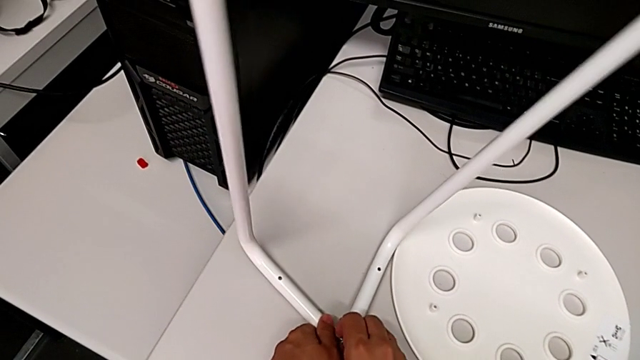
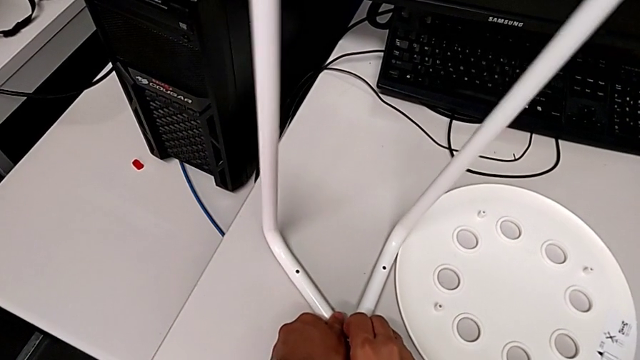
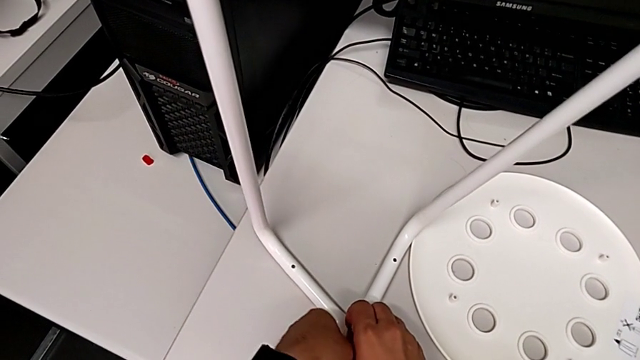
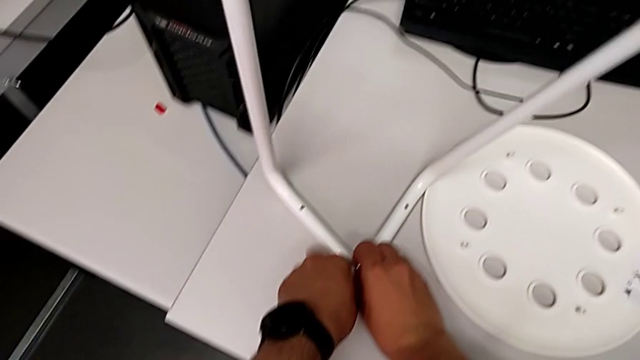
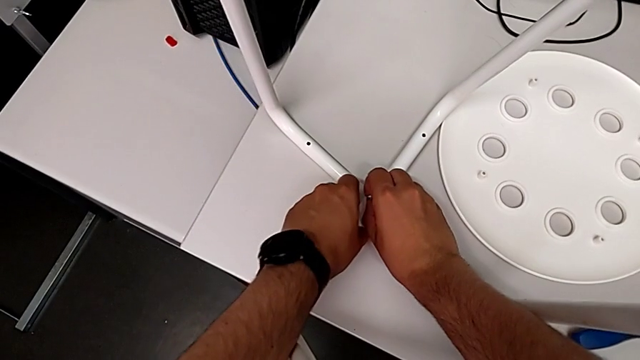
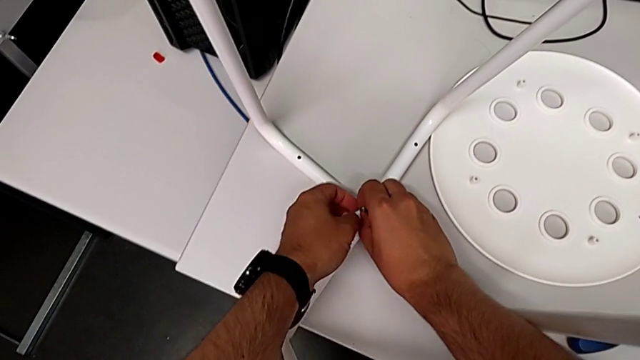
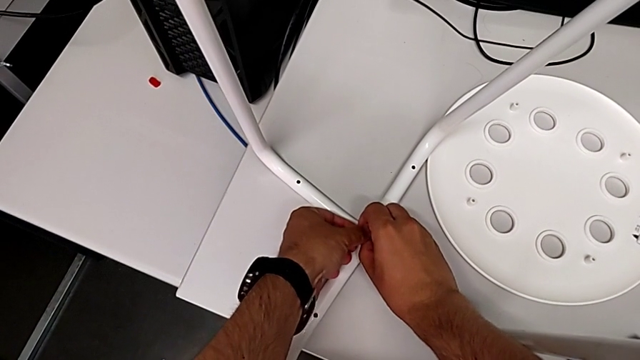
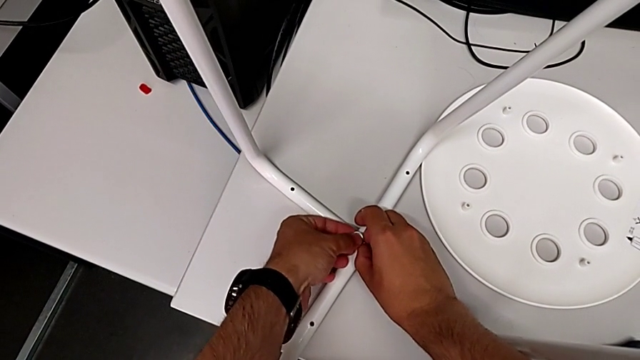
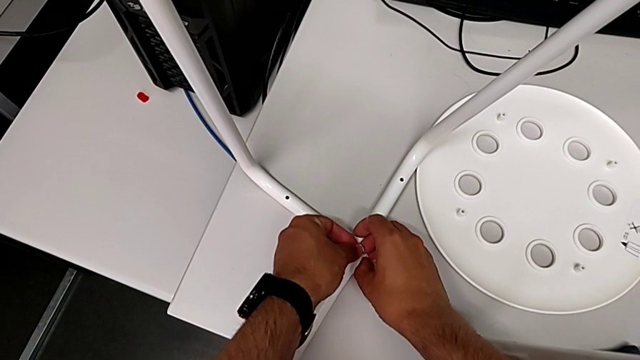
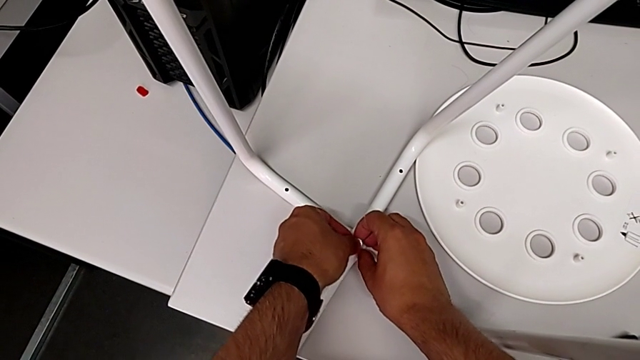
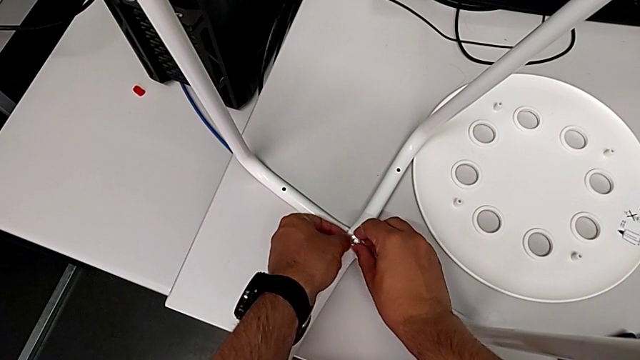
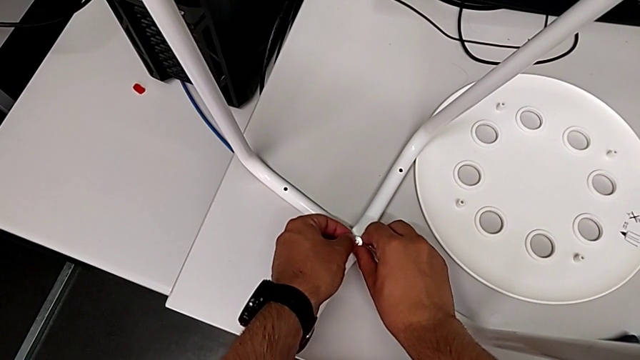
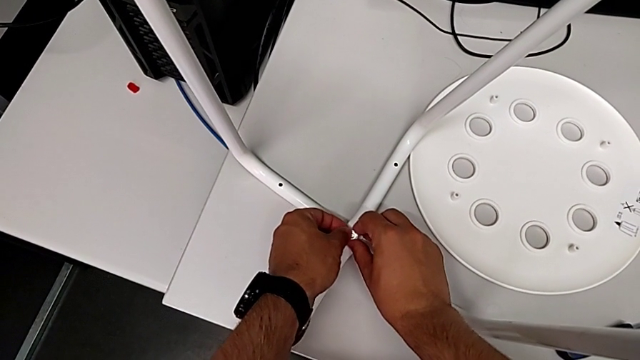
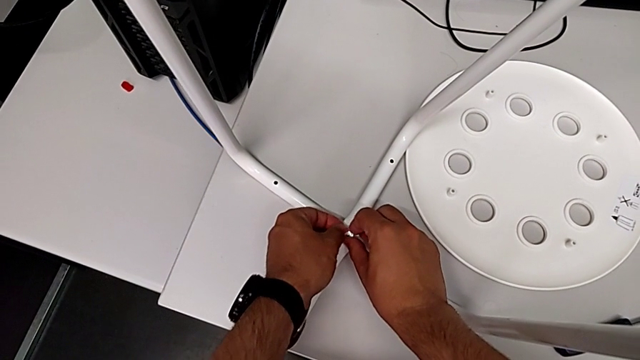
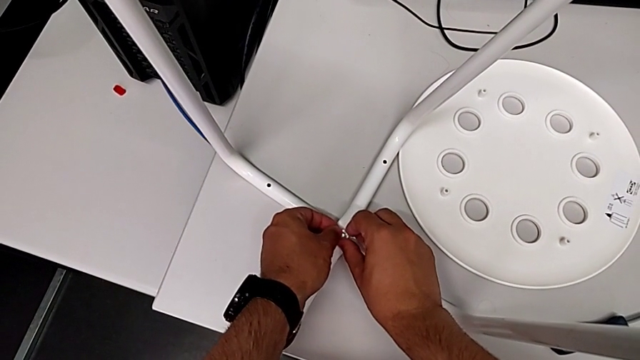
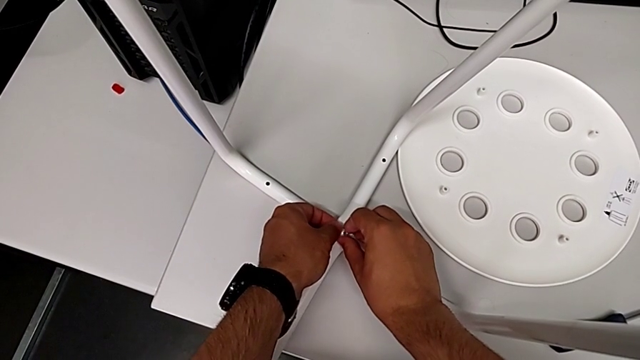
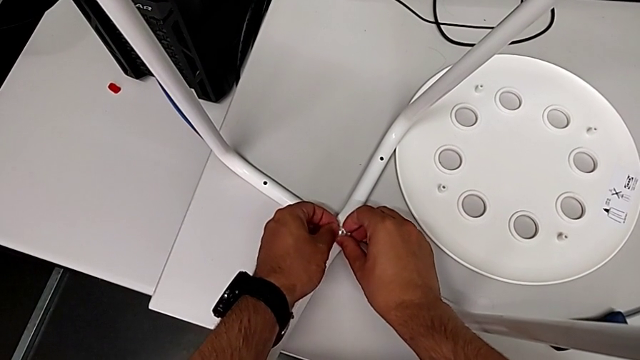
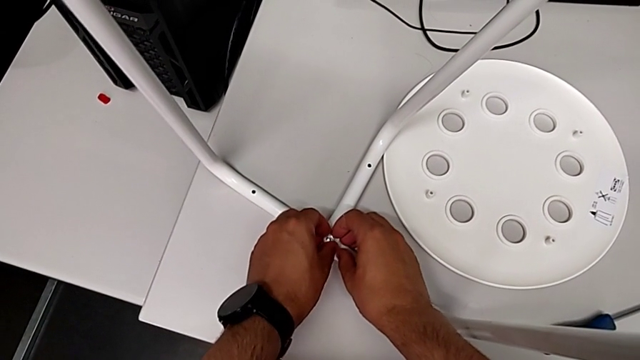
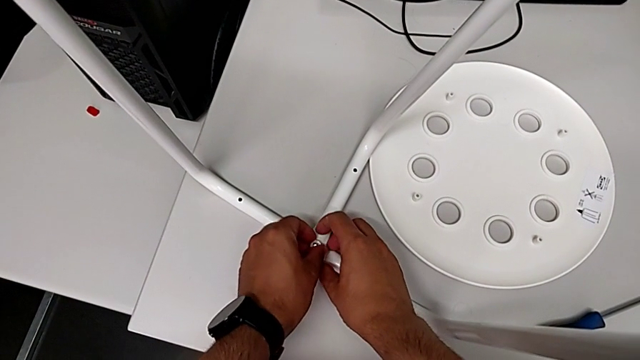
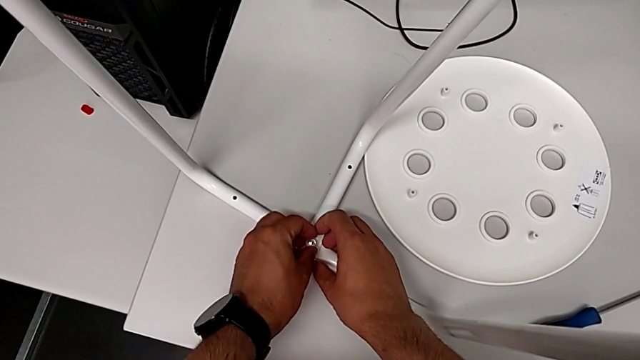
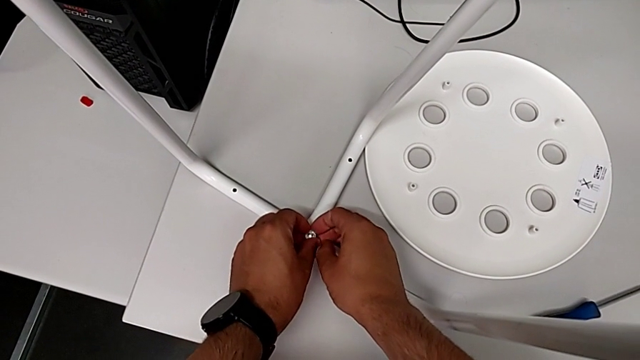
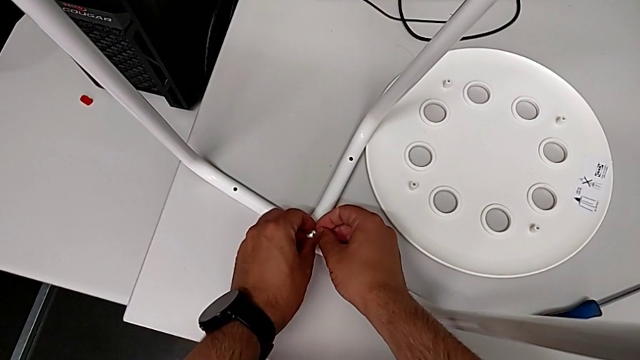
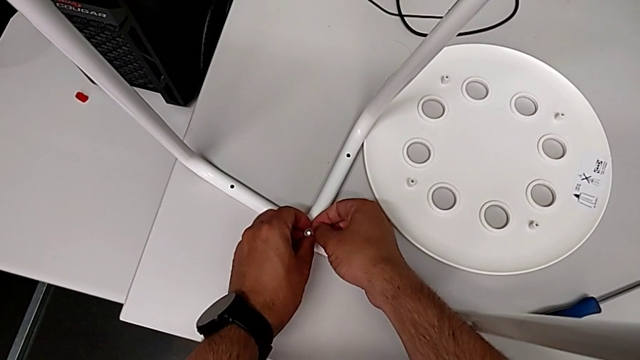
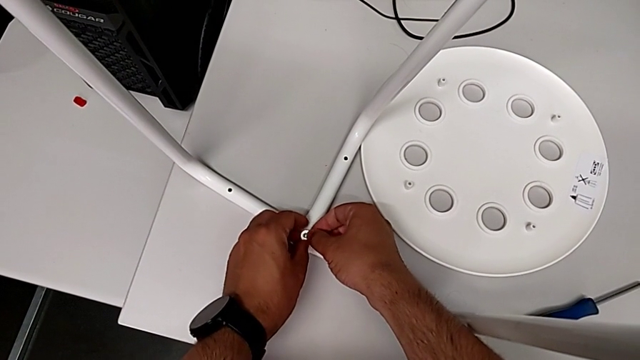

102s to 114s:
The camera wearer is screwing the middle screw on the leg. They keep inserting the hex nut with the right hand.

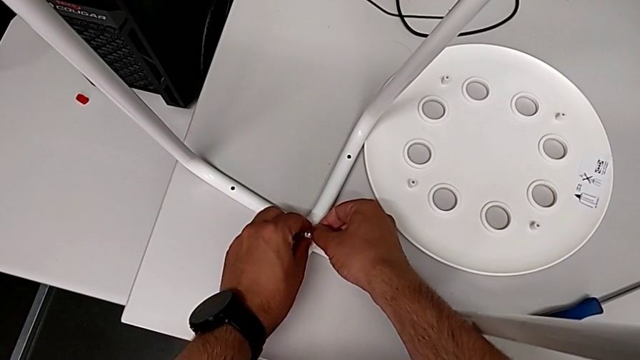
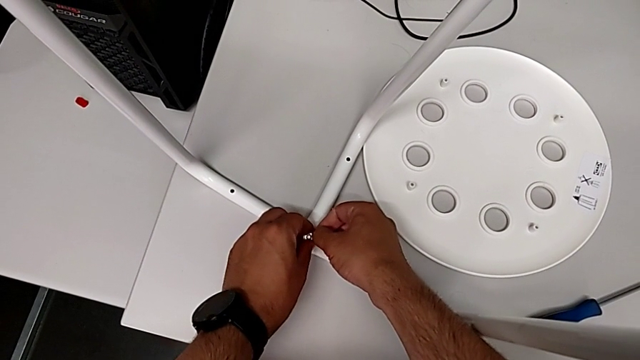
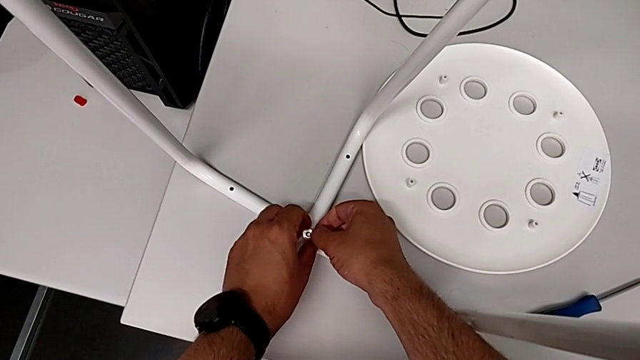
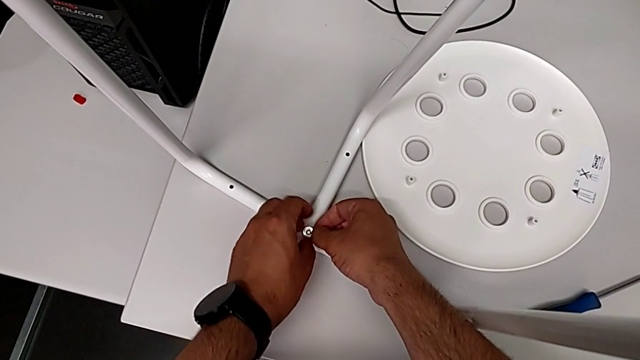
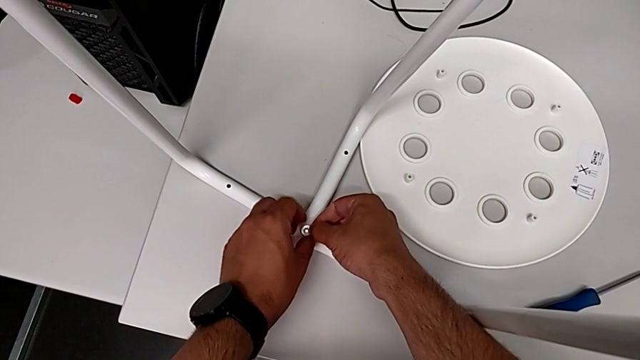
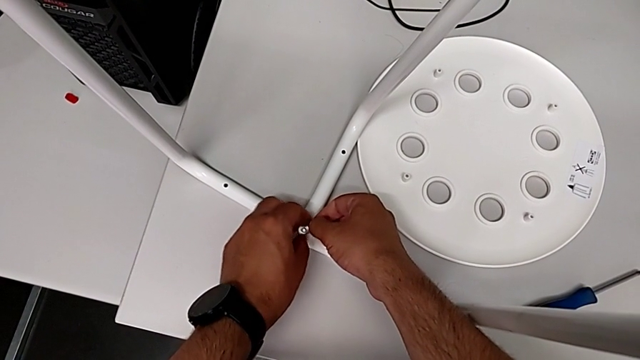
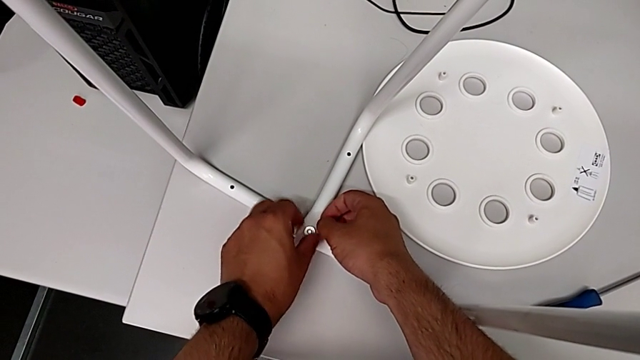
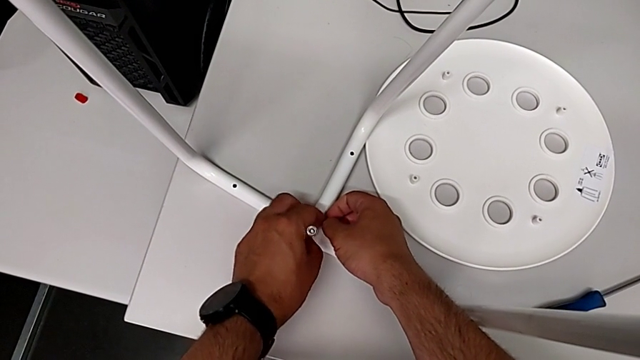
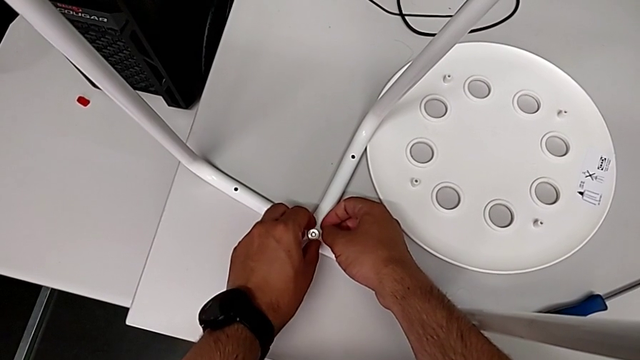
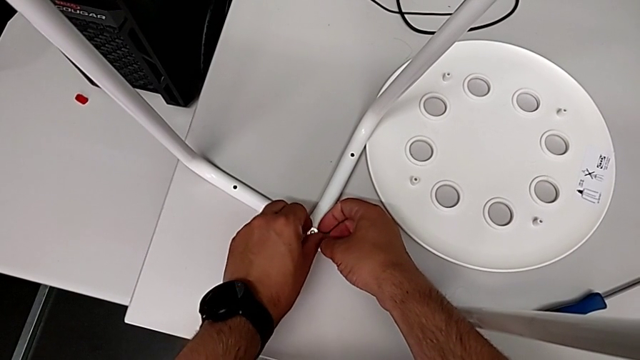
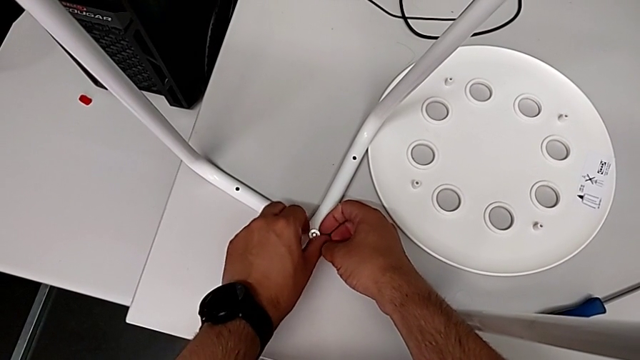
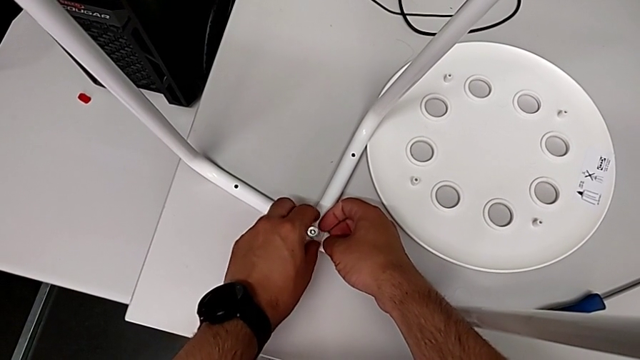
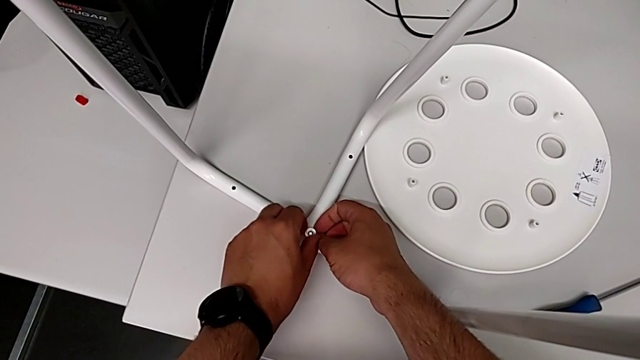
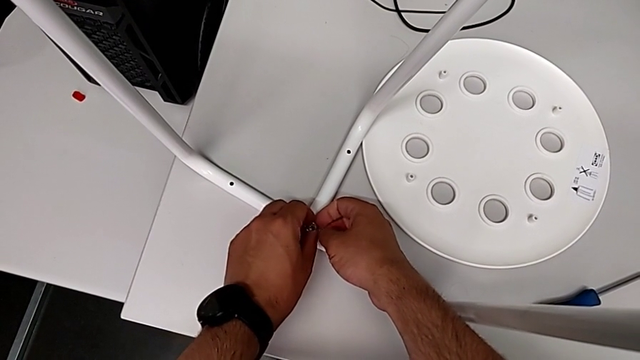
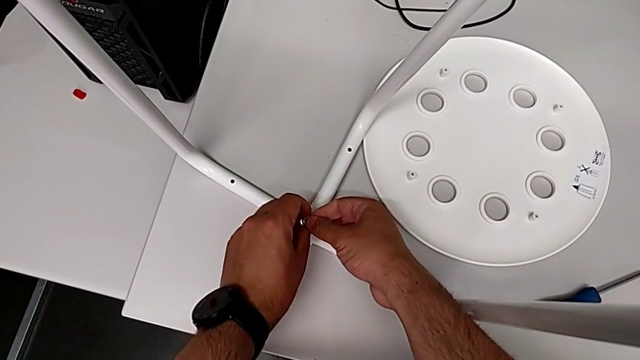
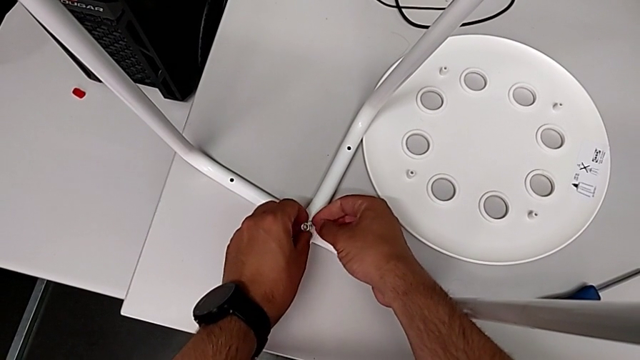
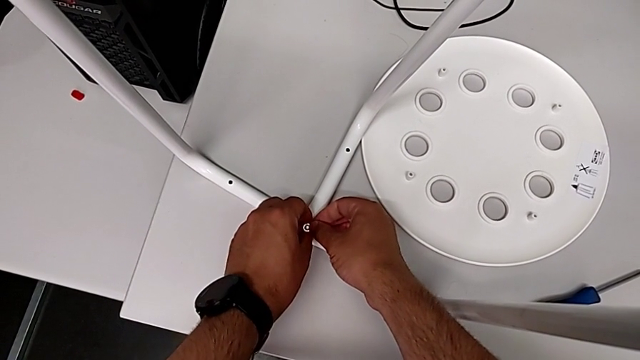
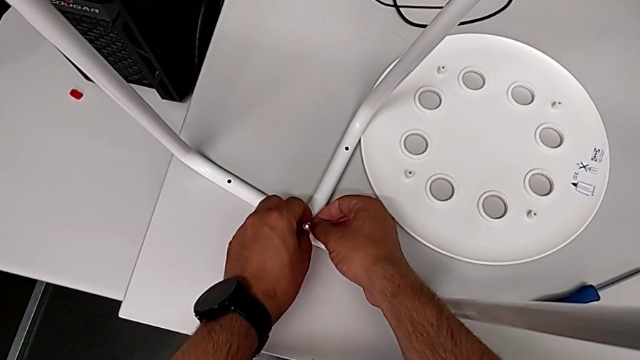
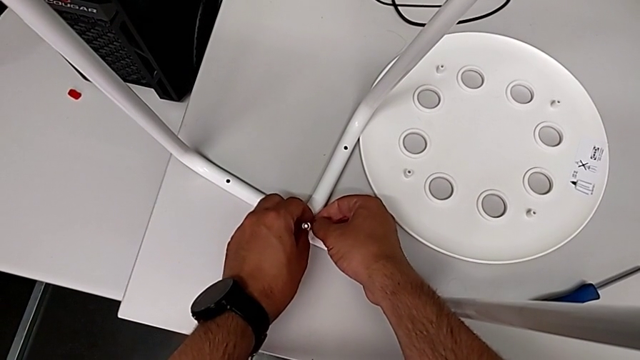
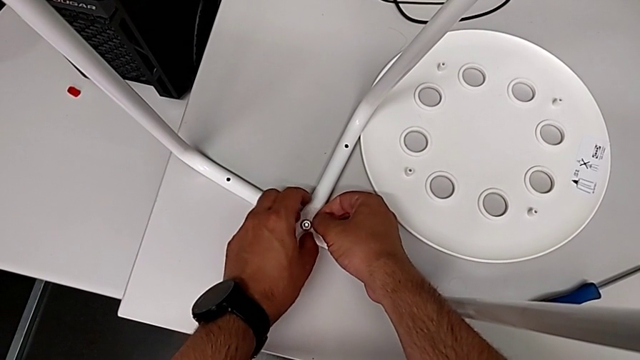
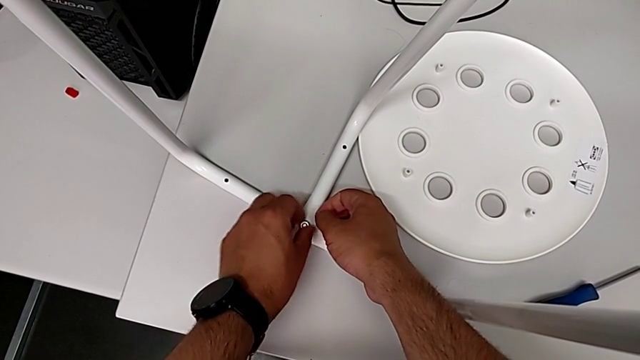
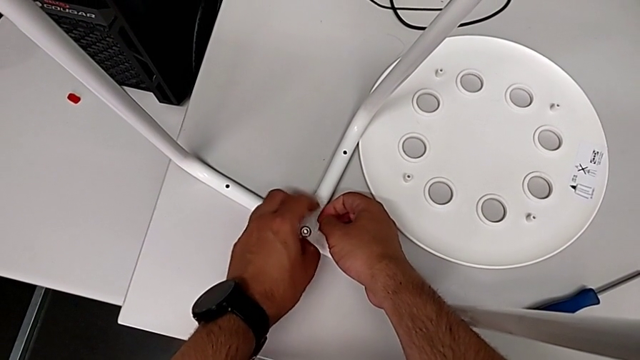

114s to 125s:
The camera wearer is screwing the middle screw on the leg. They wrongly screw the hex nut, unscrew it, disassemble it, insert it and begin to wrongly screw it.
